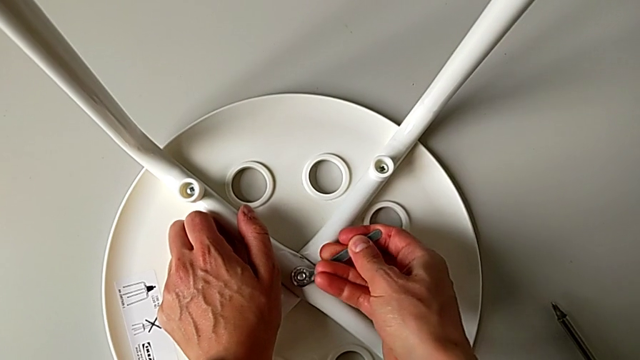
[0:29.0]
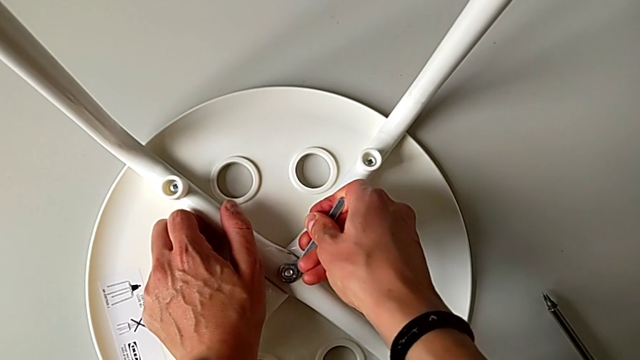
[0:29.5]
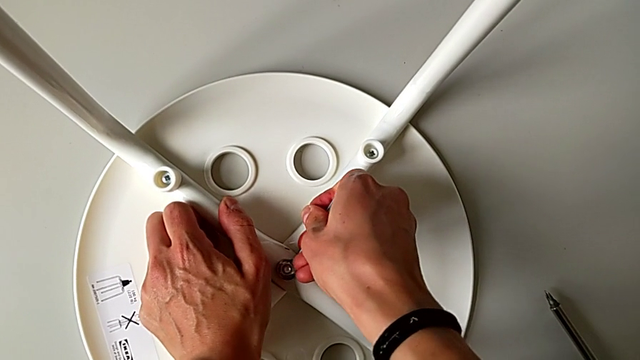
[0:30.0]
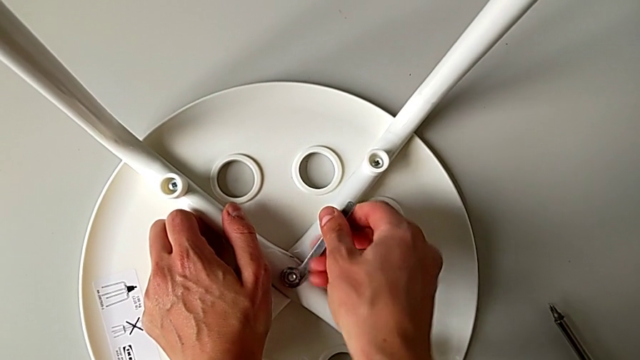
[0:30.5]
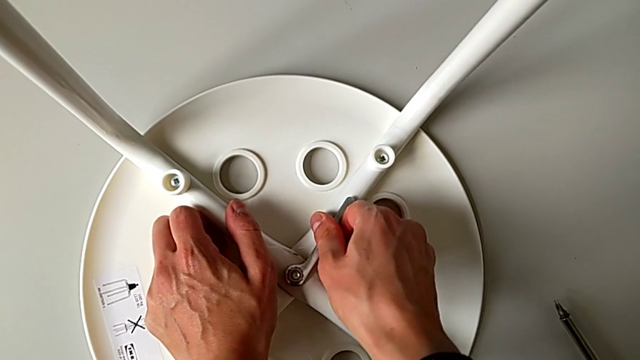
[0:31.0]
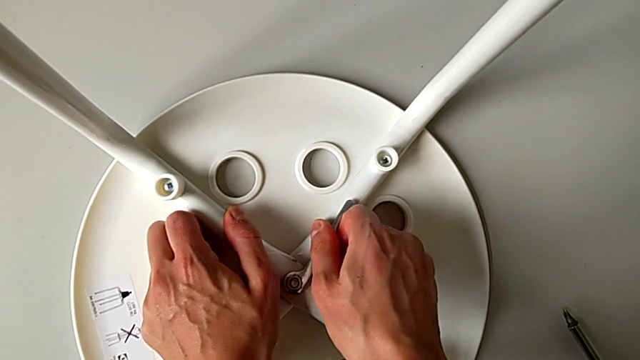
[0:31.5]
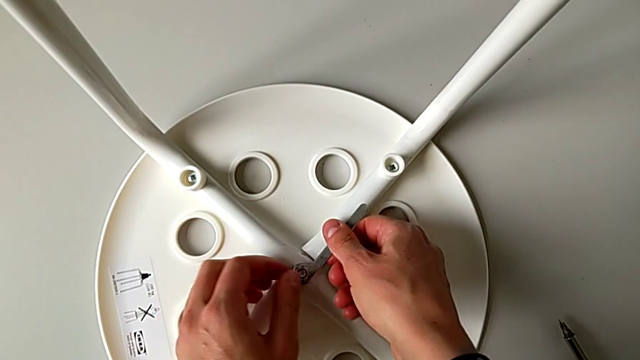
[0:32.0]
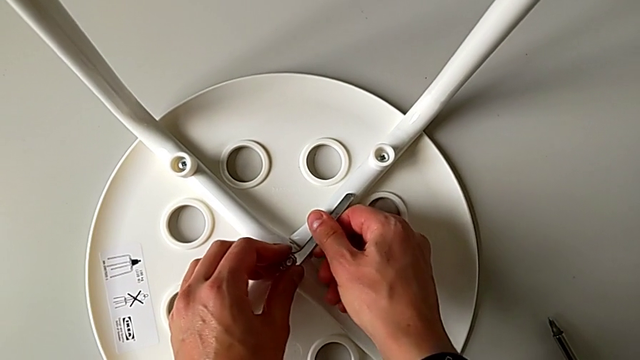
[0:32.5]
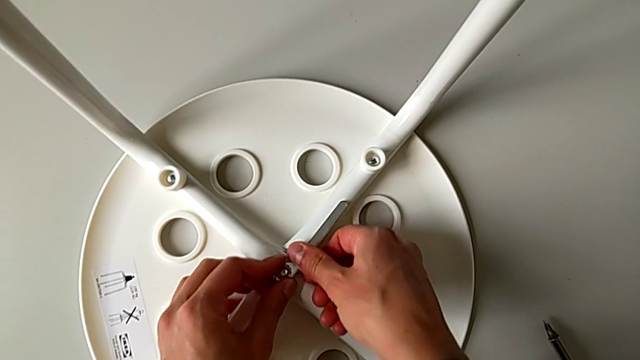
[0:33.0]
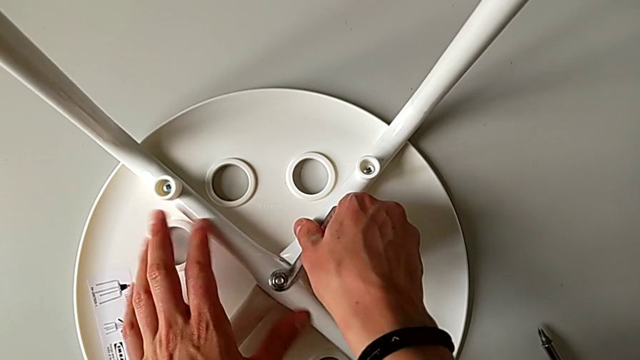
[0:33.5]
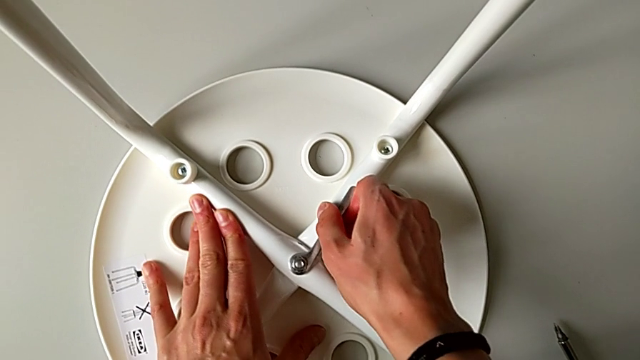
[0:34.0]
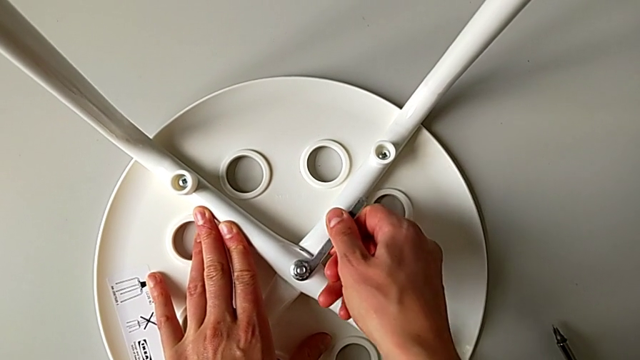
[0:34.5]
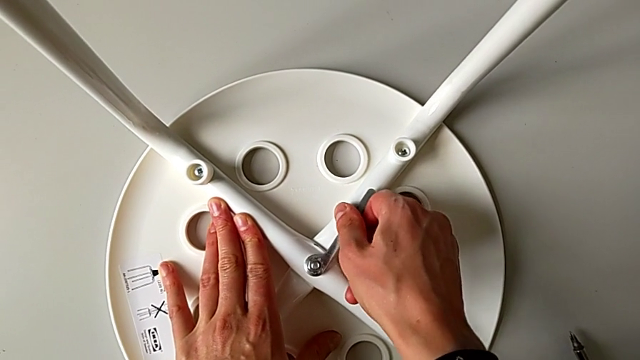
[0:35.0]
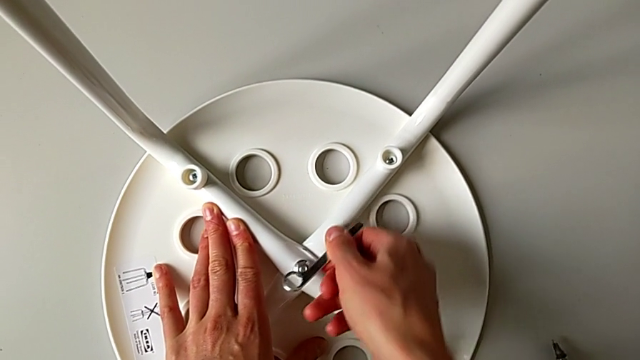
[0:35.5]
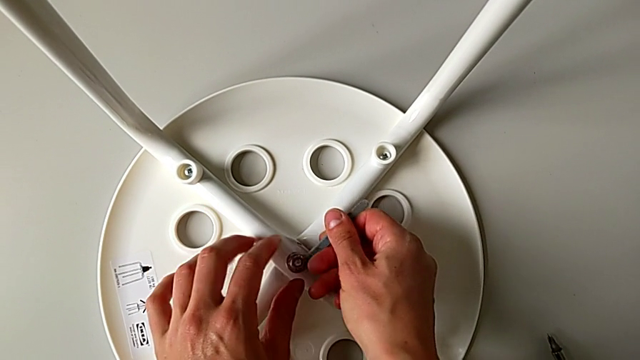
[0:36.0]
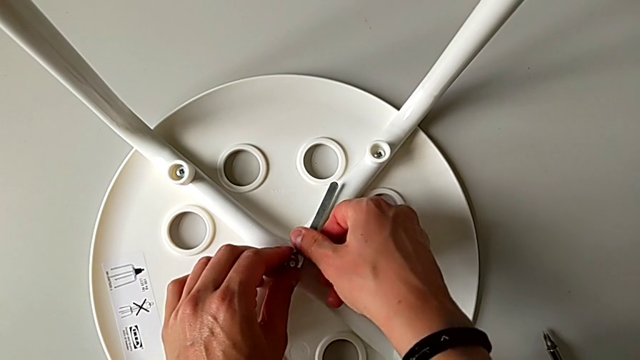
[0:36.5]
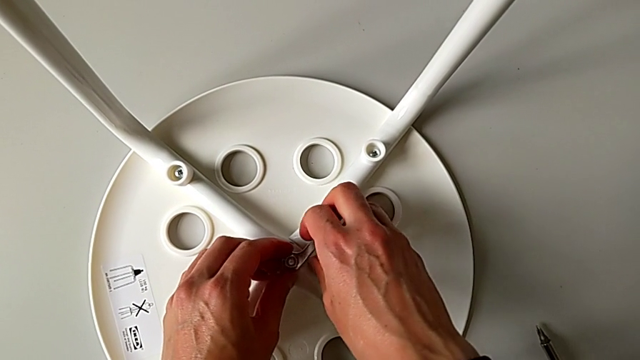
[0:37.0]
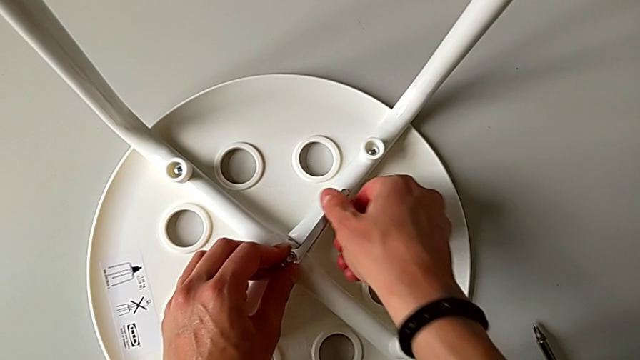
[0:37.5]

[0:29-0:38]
The camera wearer is using the wrench to unscrew the middle hex nut. They screw the center hex nut and insert the hexagonal wrench.

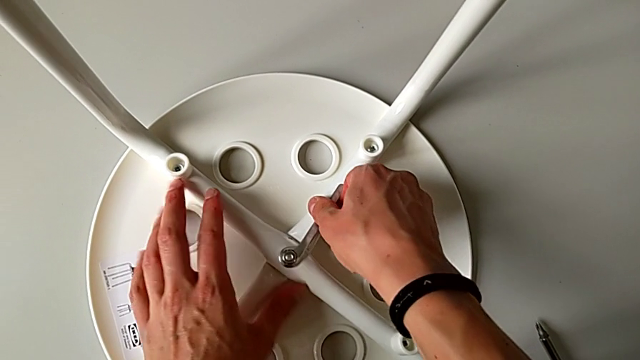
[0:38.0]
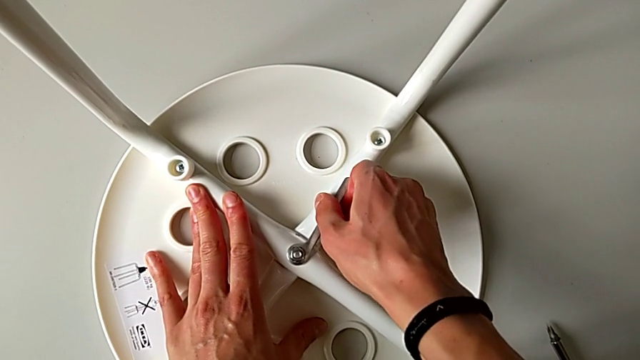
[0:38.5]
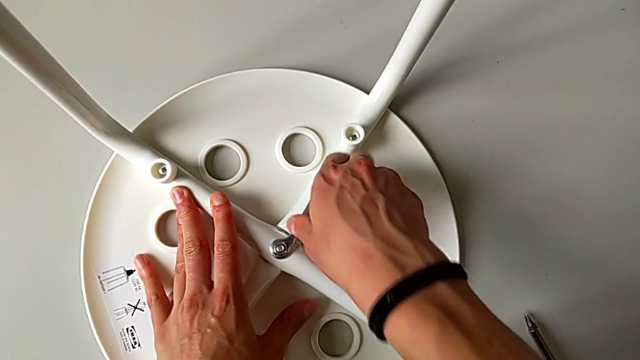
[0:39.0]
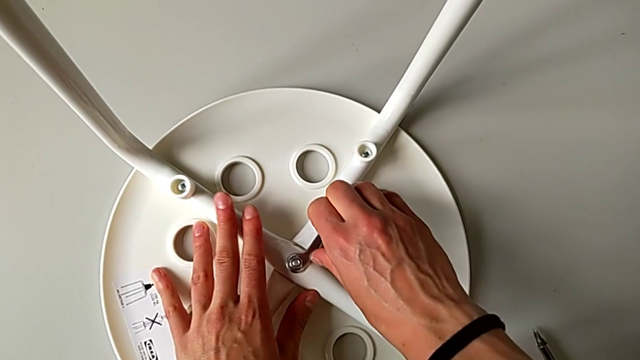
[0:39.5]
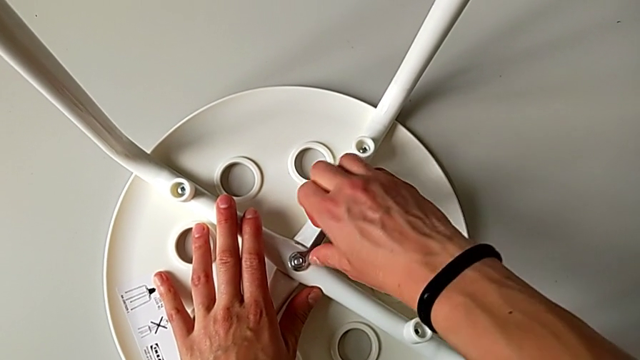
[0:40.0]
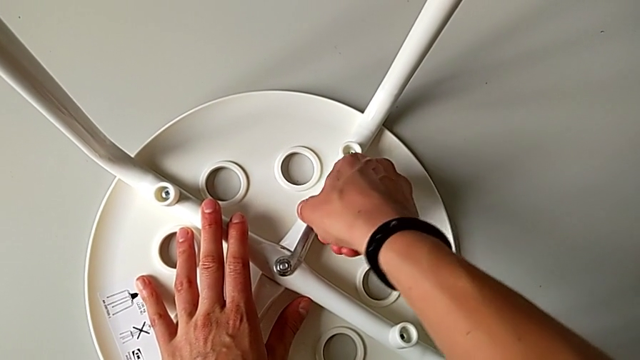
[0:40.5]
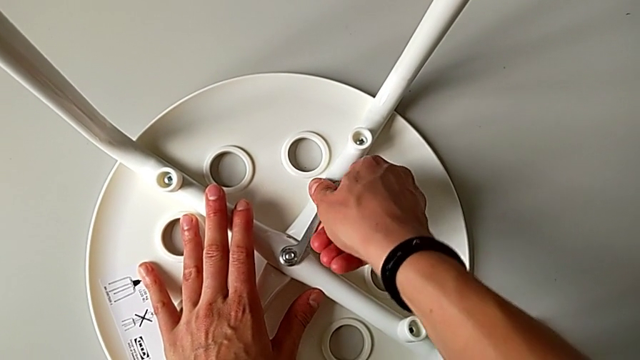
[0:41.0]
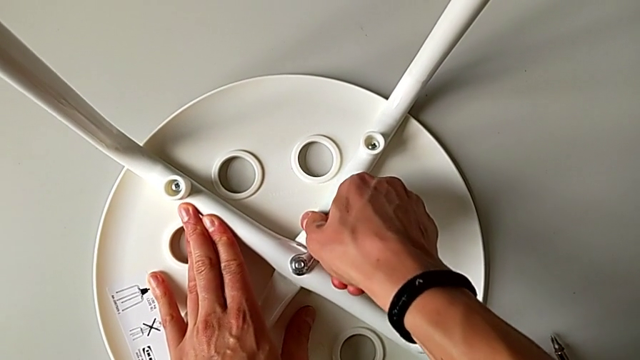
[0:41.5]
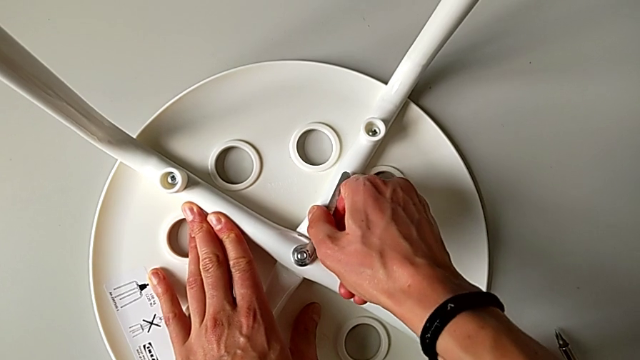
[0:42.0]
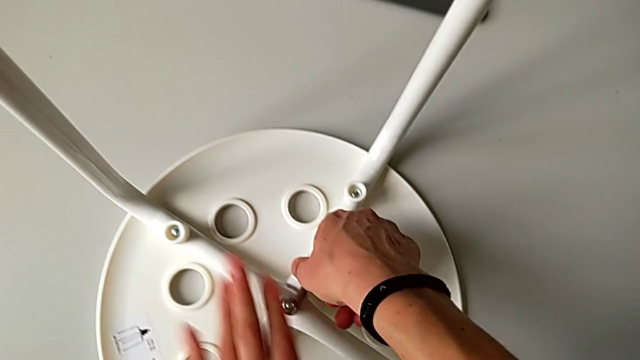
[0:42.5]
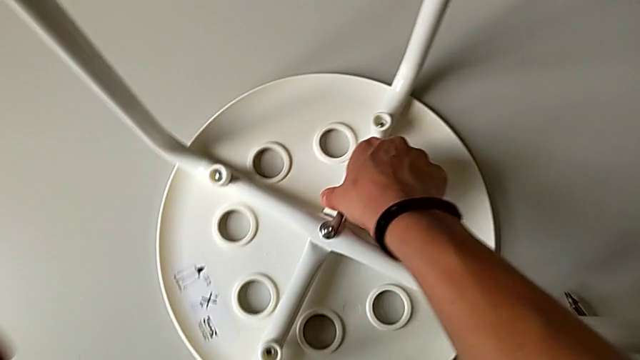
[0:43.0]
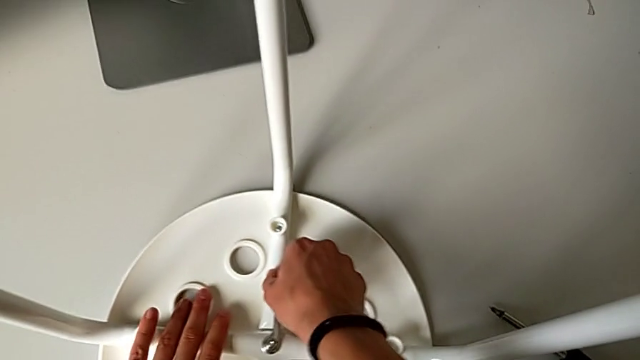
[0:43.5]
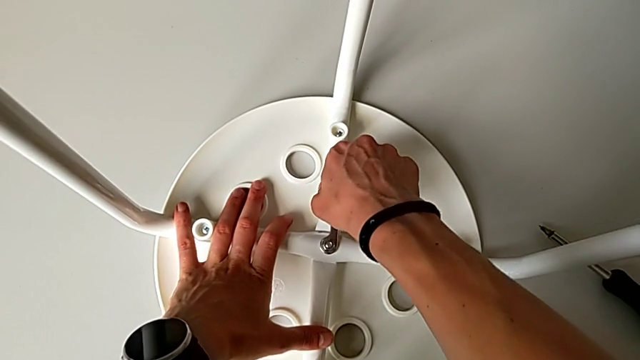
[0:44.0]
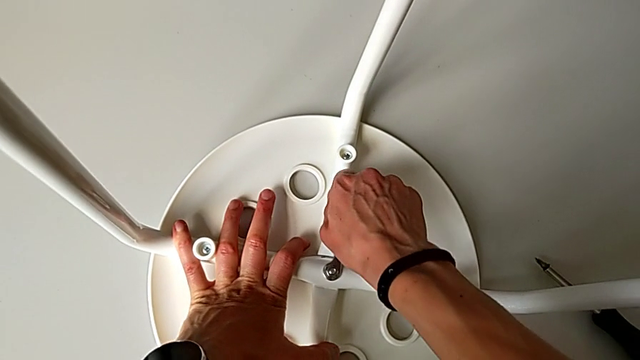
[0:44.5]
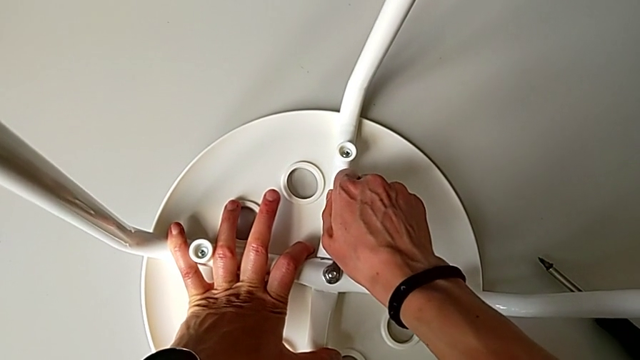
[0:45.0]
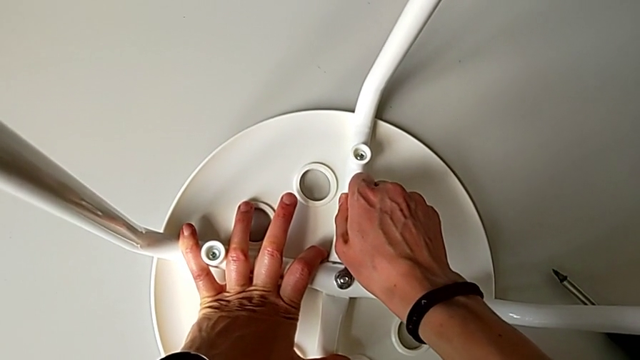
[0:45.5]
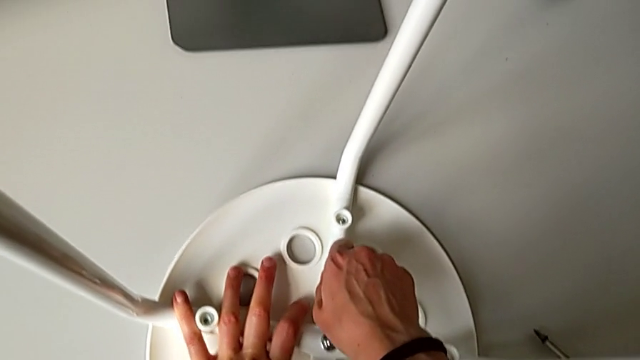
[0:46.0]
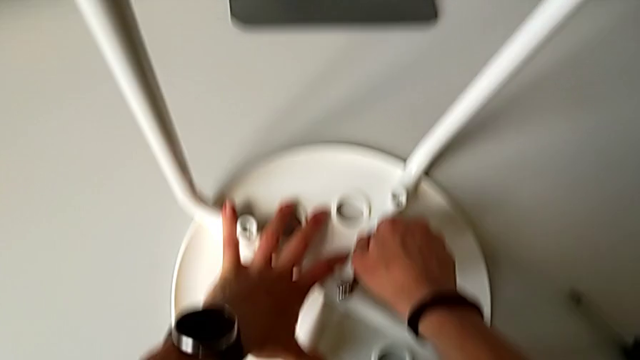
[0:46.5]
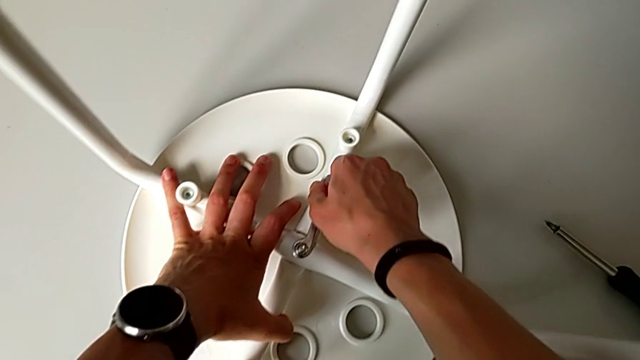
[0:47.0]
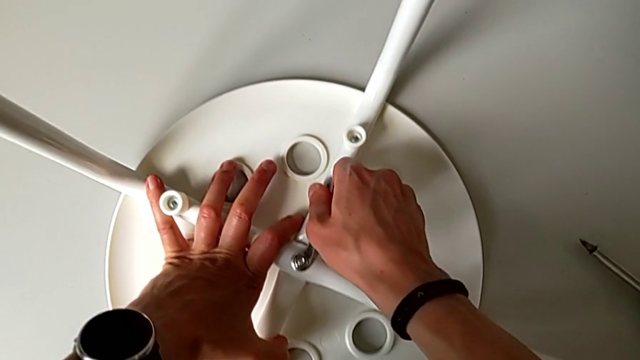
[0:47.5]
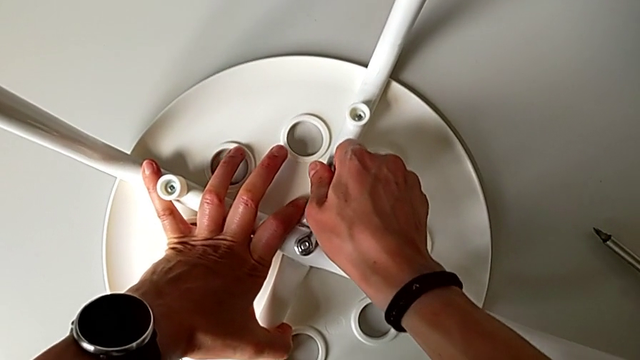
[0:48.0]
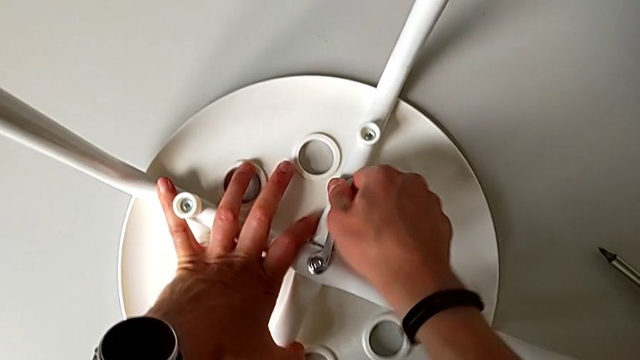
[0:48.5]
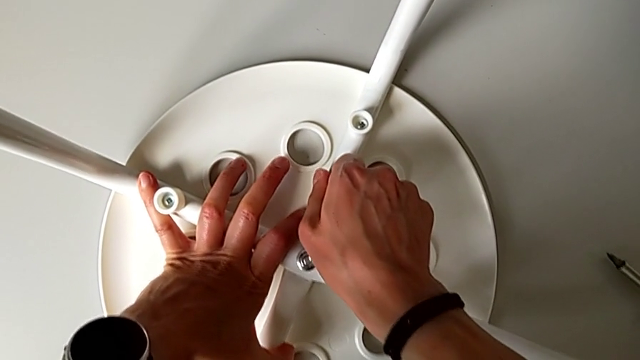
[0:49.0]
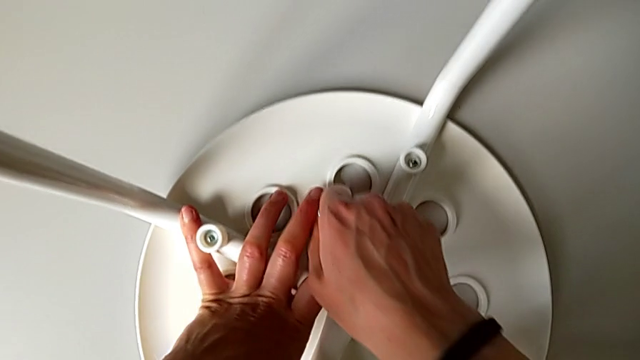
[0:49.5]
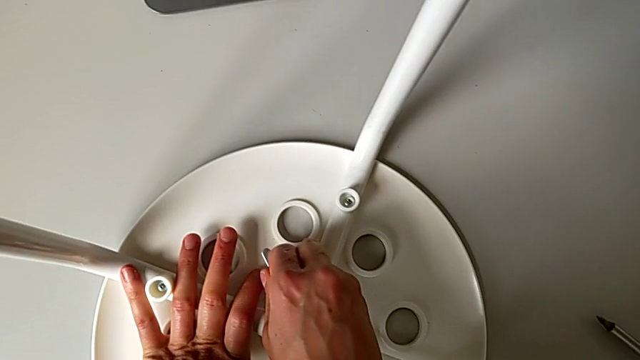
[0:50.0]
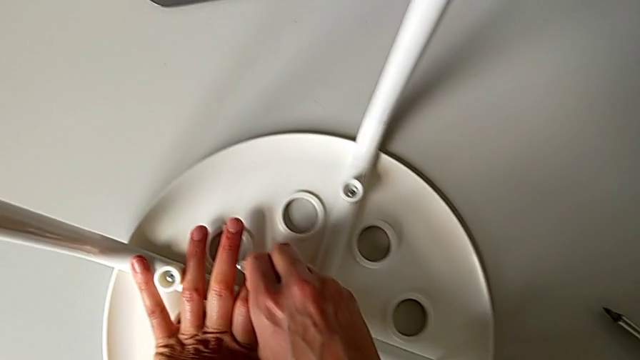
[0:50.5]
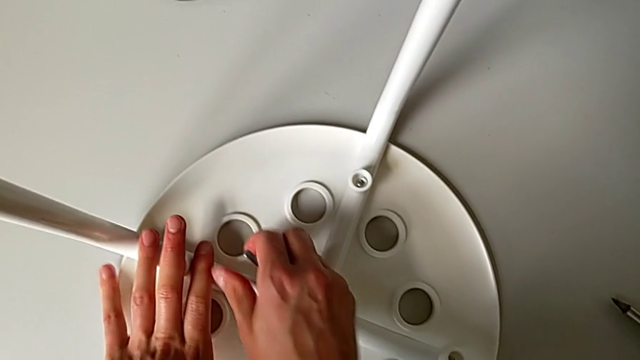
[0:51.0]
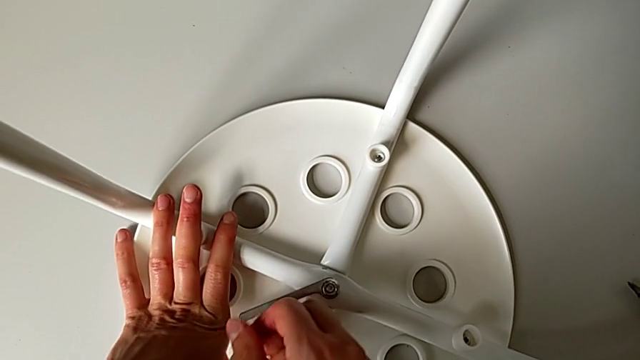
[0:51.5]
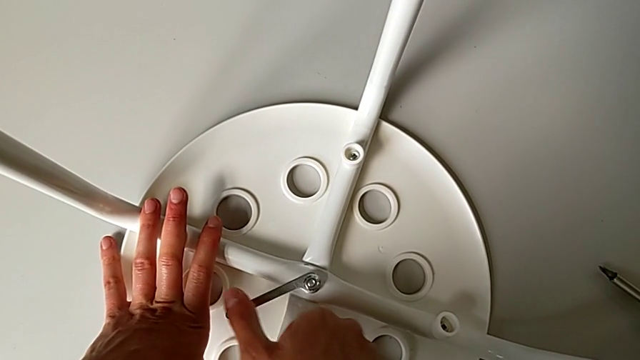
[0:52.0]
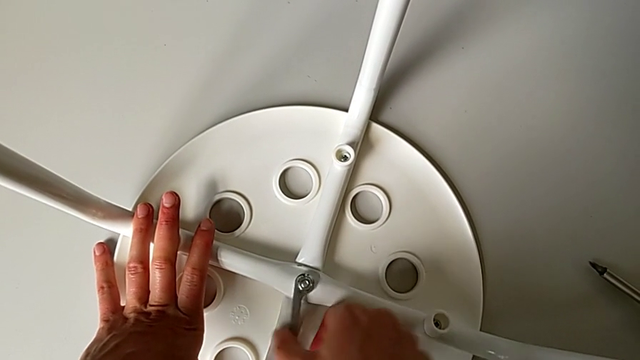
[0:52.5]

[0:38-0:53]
The camera wearer is using the wrench to unscrew the middle hex nut. They begin to unscrew the middle hex nut.
